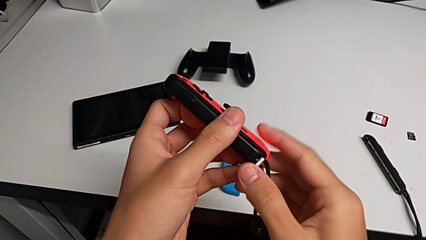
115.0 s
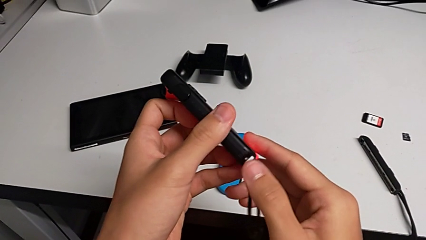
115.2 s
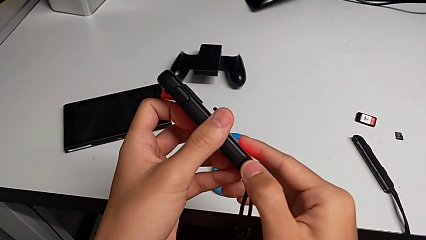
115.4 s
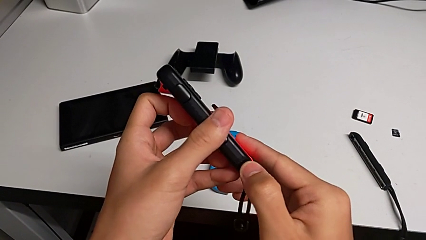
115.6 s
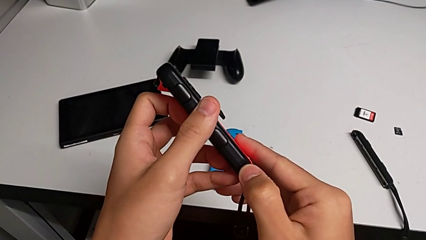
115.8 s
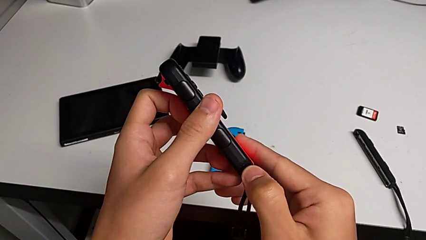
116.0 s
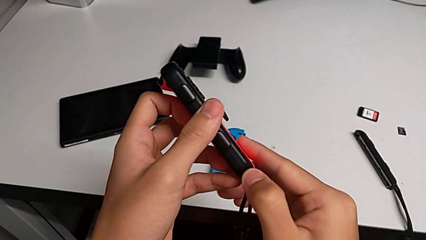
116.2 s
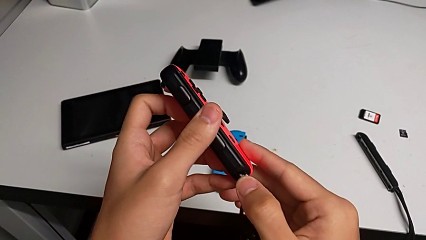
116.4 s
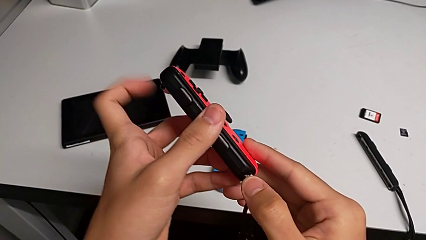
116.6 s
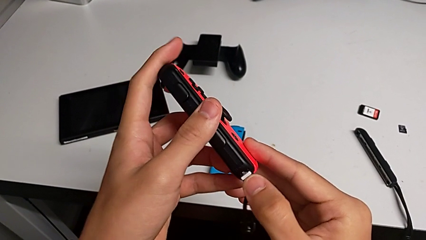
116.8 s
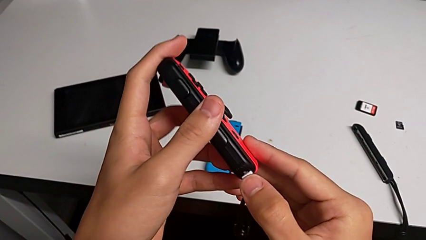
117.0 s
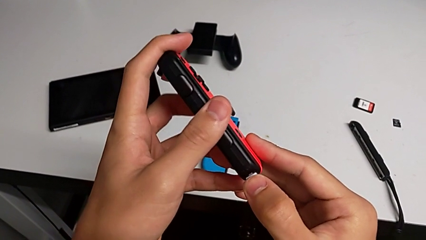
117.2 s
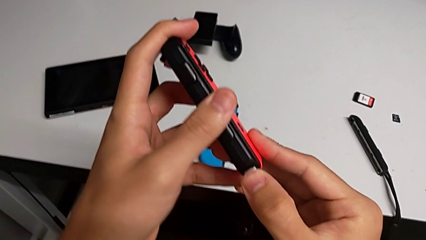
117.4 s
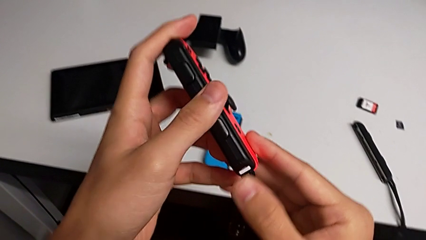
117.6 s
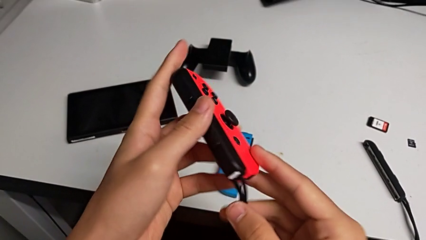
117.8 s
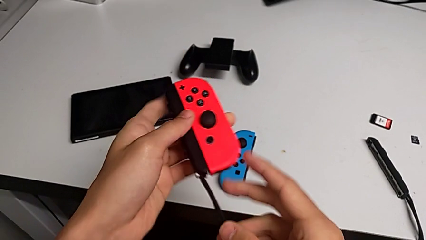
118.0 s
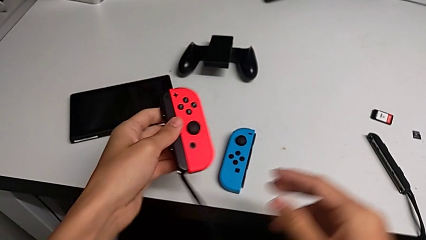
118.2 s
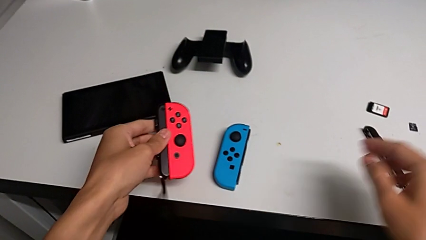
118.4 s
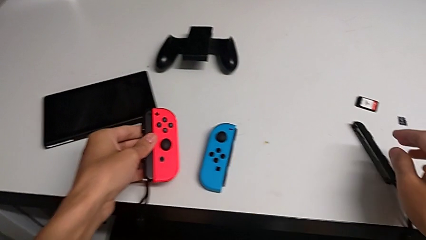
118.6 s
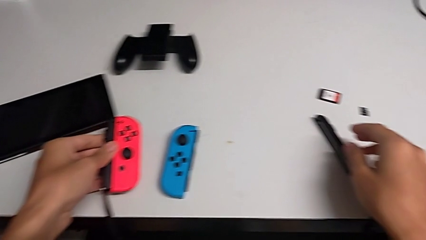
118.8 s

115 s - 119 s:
The camera wearer is inserting the red joy-con controller into the joy-con strap. They push the Joy-Con strap lock and place the red Joy-Con controller.

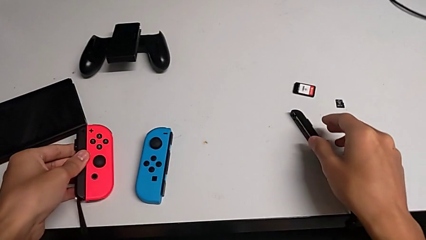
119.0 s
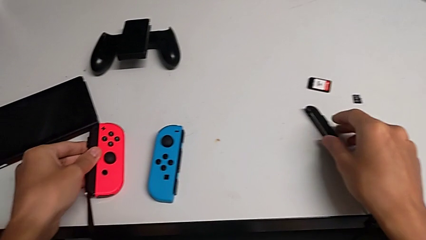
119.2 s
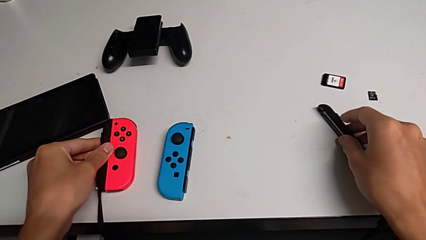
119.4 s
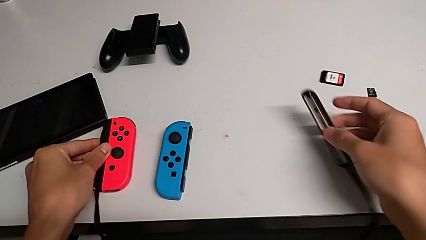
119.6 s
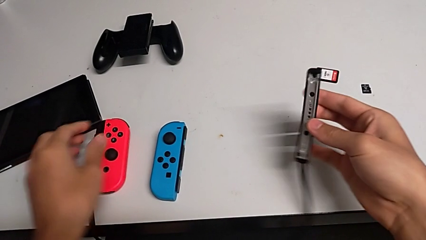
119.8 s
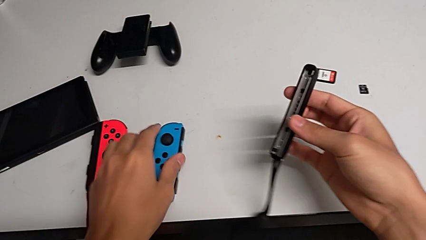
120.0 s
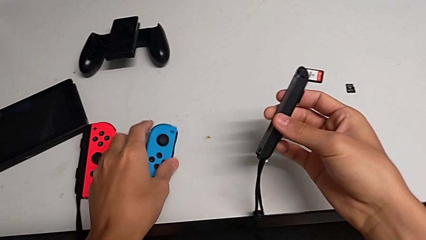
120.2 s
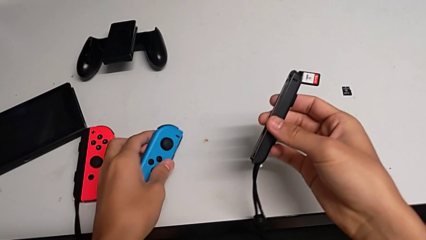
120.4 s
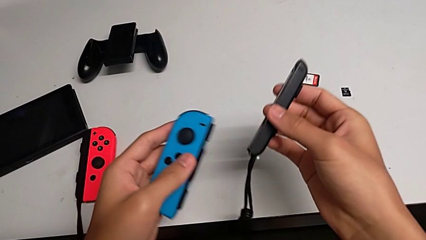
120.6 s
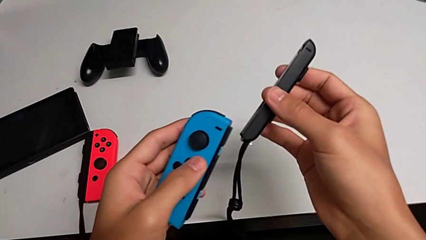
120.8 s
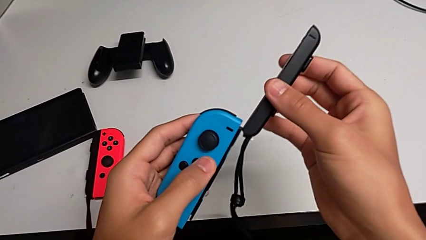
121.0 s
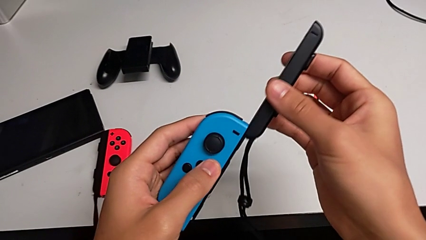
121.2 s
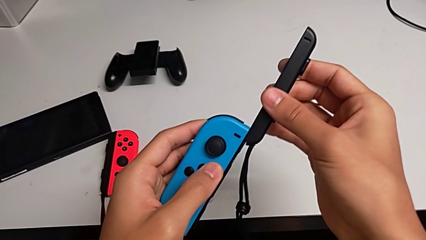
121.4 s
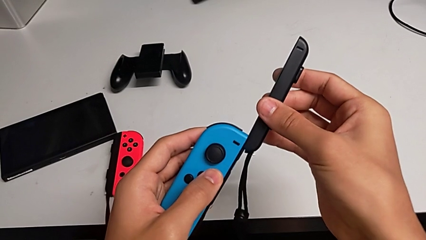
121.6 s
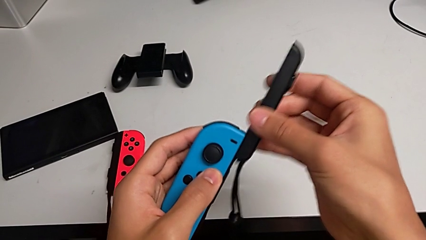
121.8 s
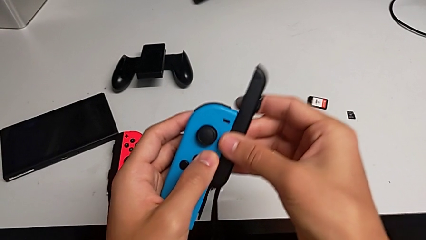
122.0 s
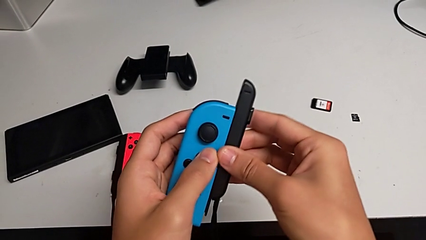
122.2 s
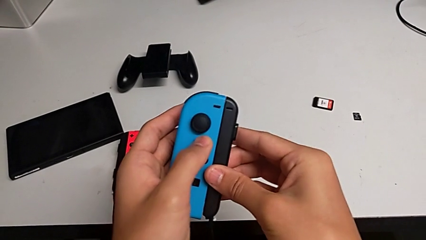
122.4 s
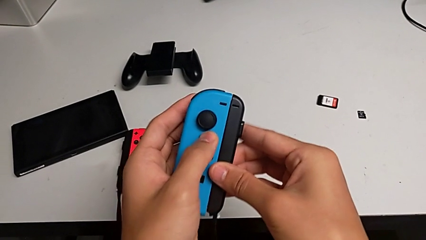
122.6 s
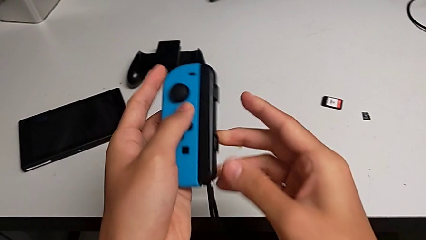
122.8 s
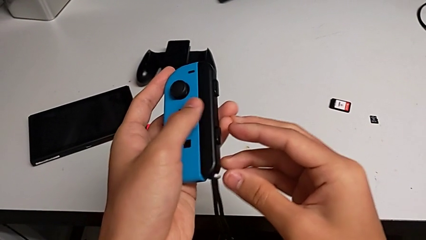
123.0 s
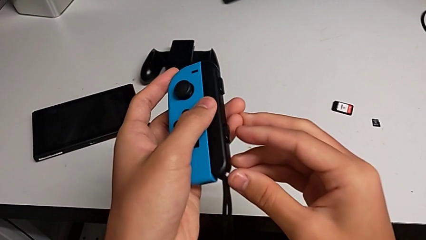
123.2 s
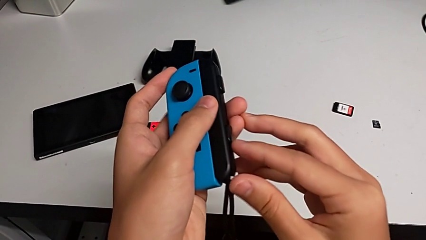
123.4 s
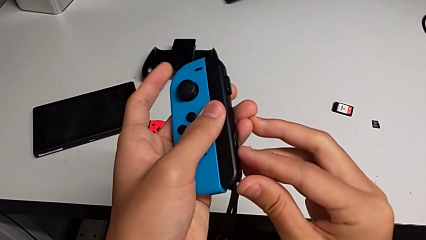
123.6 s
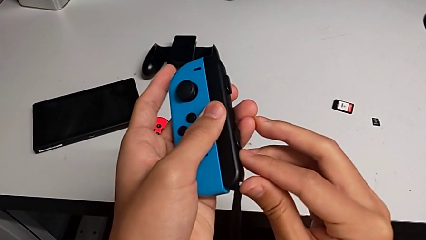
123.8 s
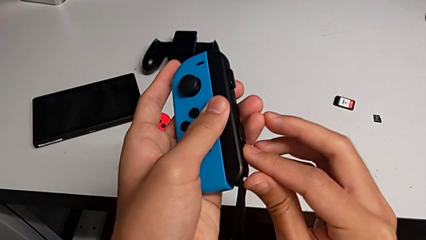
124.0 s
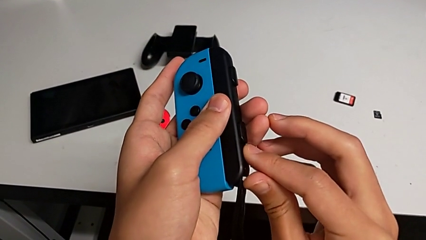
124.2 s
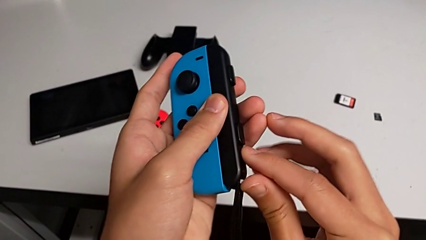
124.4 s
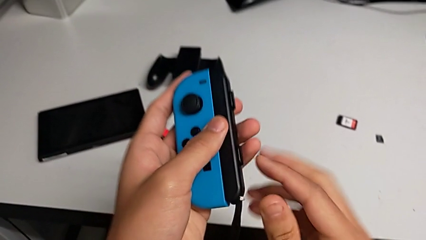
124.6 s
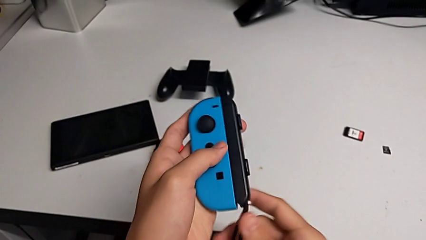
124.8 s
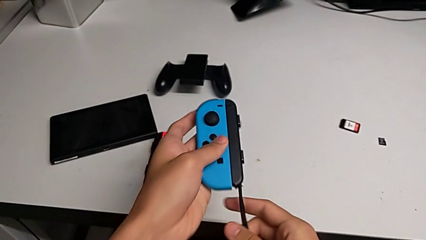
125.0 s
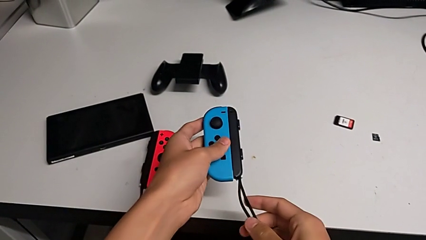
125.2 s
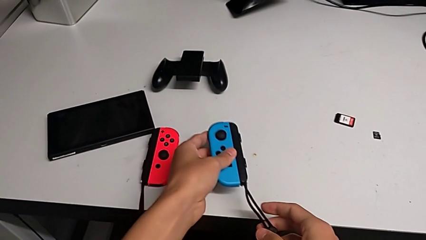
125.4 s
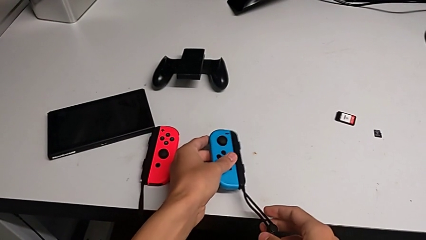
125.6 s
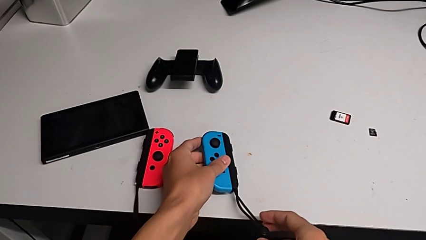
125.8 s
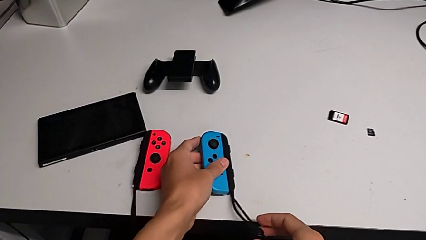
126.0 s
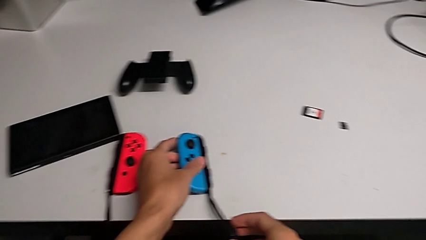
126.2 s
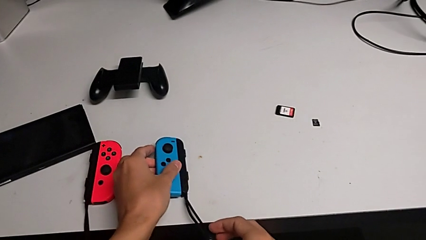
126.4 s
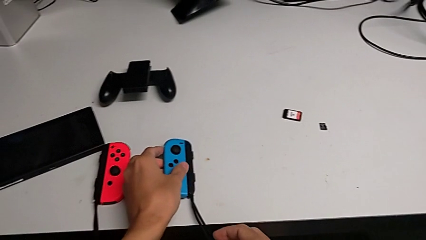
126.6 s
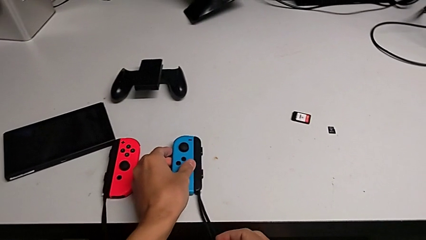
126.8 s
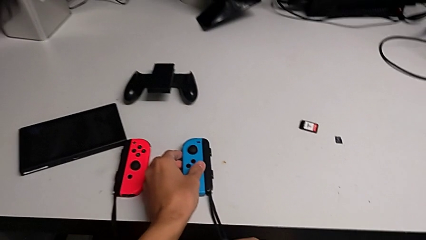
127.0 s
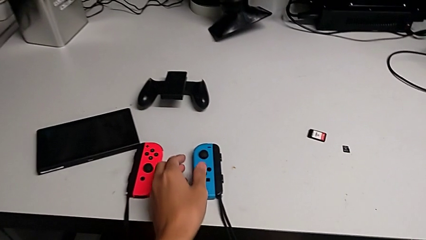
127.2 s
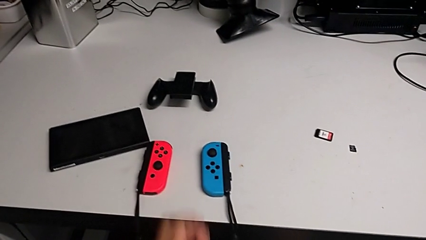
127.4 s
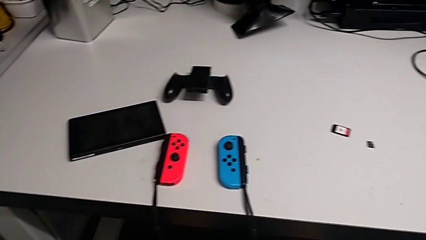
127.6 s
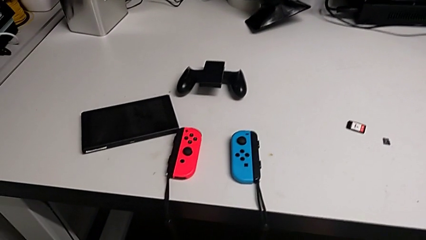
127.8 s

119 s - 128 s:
The camera wearer inserts the blue joy-con controller into the joy-con strap. They grab the second Joy-Con strap, lift it, lift the blue Joy-Con controller, align the second Joy-Con strap, insert it, push the Joy-Con strap lock and place the blue Joy-Con controller.

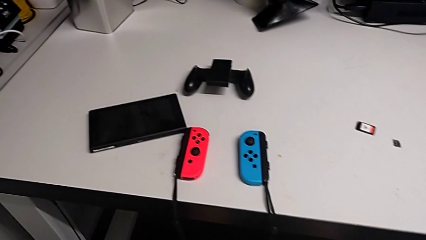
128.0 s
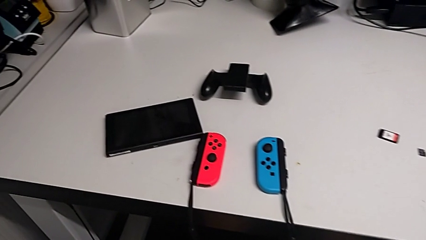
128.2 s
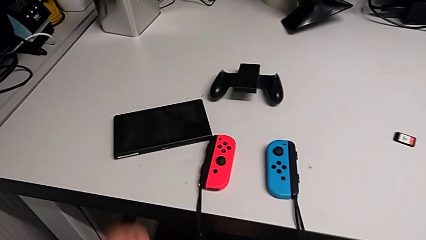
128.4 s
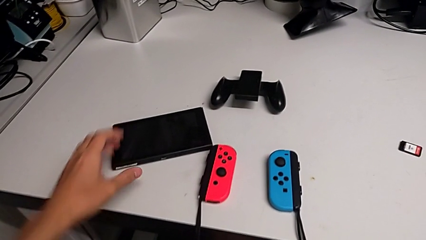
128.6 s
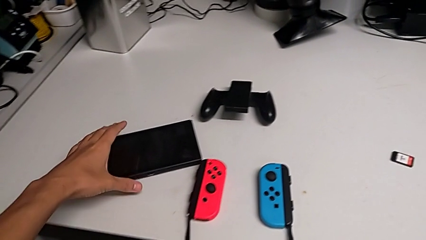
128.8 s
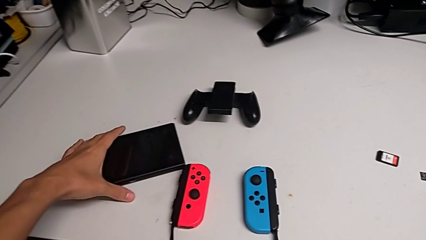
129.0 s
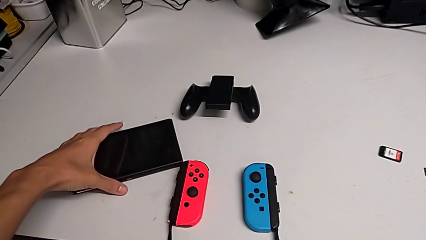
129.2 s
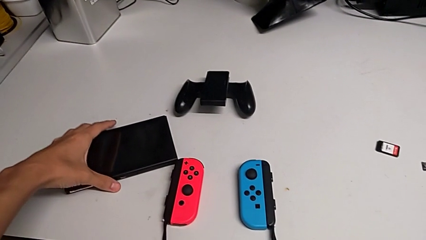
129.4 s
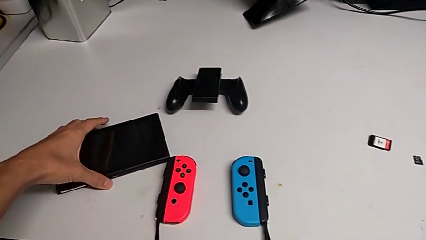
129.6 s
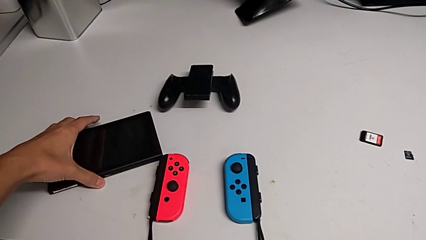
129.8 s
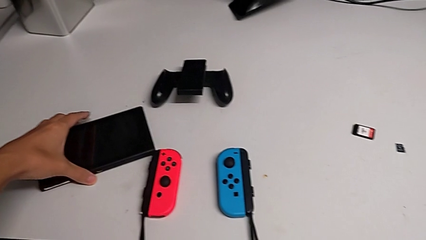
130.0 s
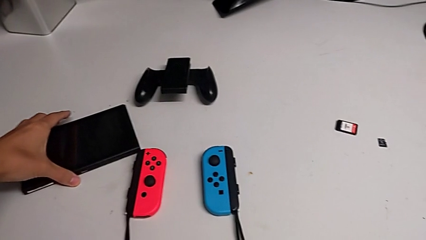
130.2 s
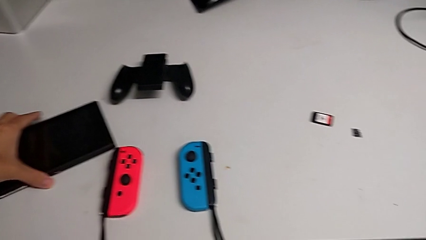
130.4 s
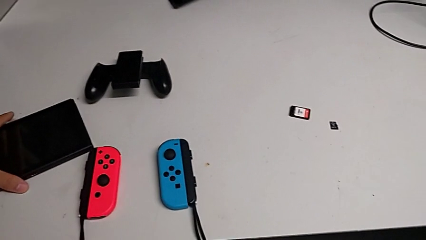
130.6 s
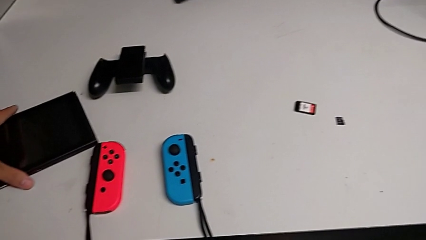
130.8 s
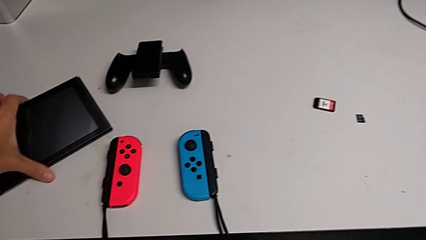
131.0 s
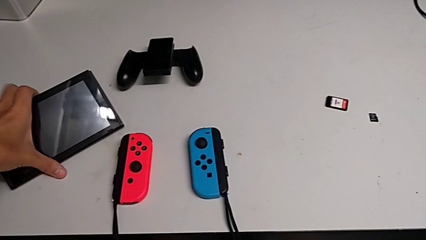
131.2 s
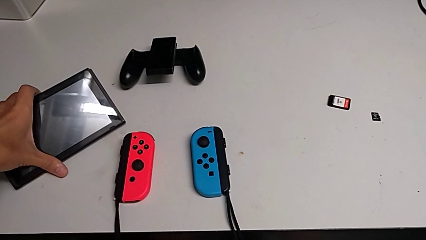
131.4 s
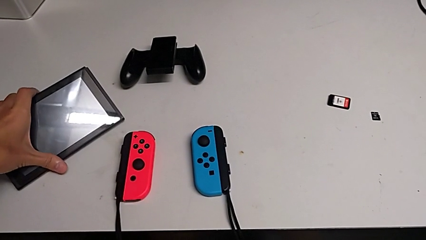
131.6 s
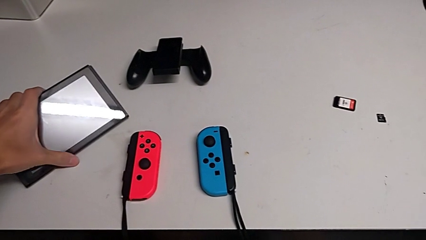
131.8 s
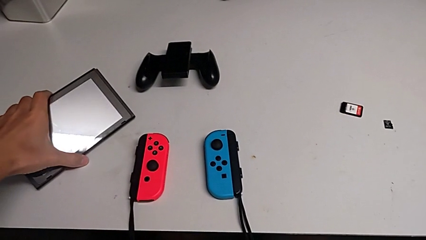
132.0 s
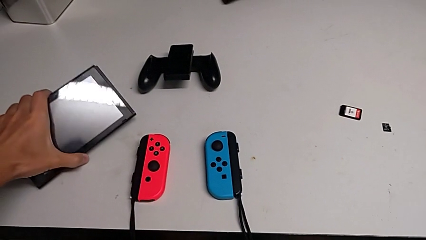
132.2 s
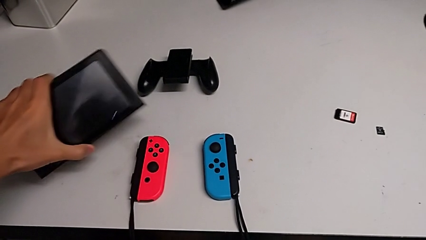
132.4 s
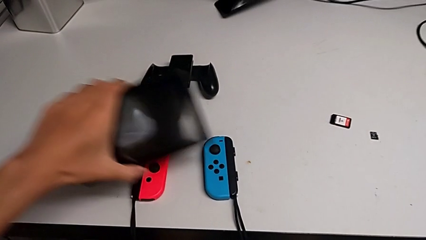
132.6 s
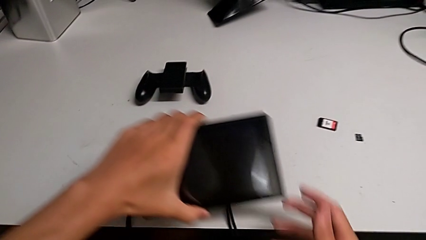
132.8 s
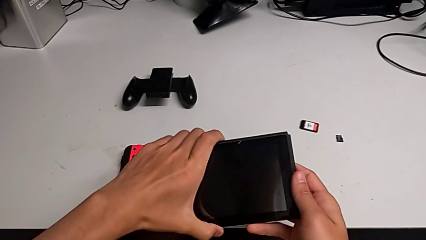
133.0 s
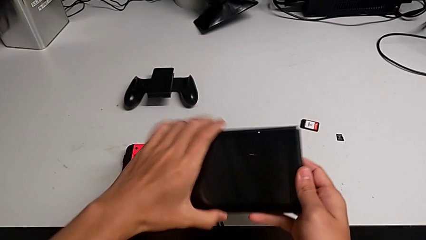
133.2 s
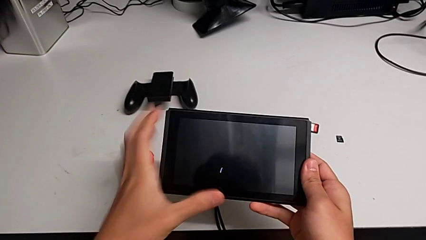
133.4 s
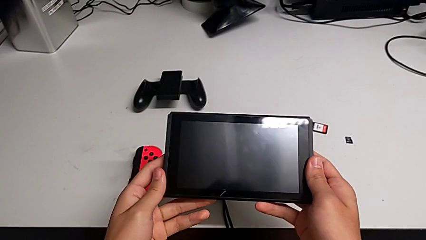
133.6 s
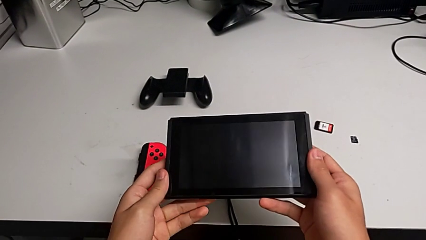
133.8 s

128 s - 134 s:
The camera wearer is opening the kickstand on the Nintendo Switch. They grab the Nintendo Switch and lift it.
